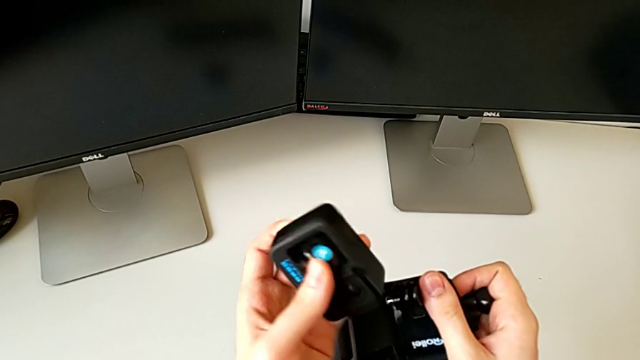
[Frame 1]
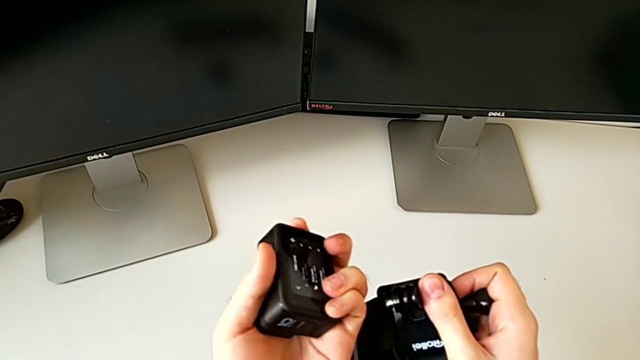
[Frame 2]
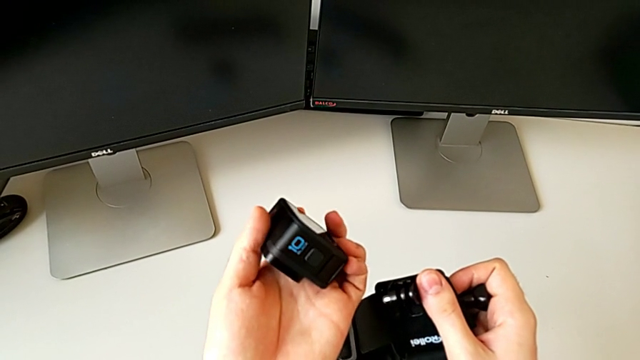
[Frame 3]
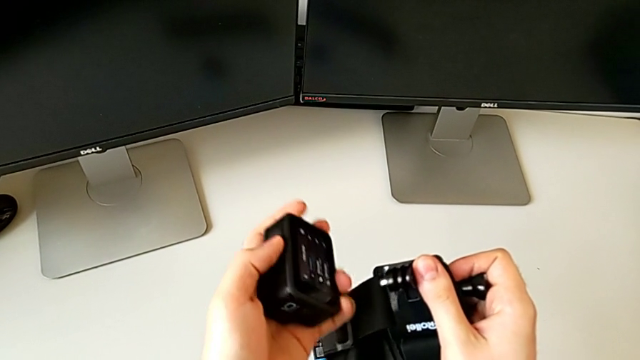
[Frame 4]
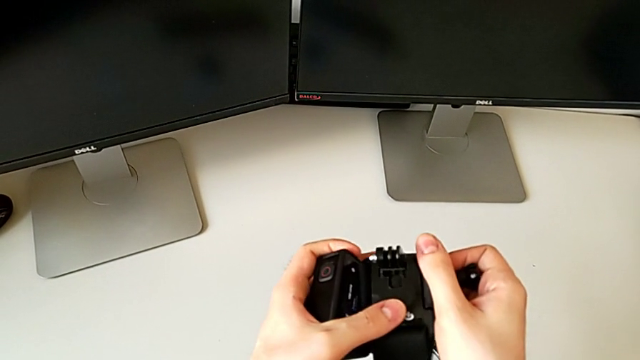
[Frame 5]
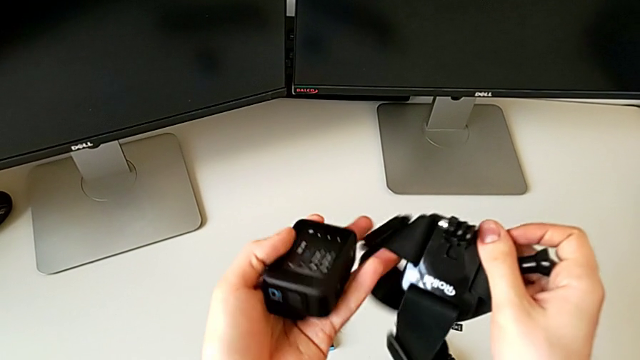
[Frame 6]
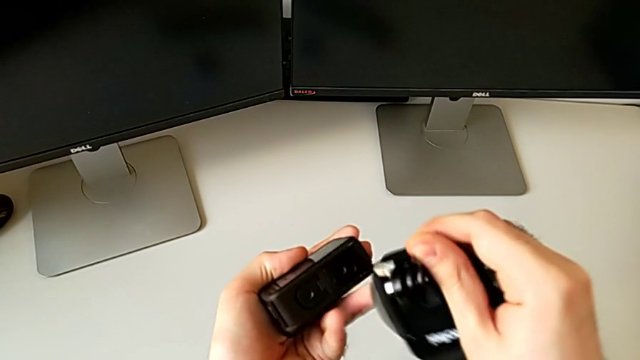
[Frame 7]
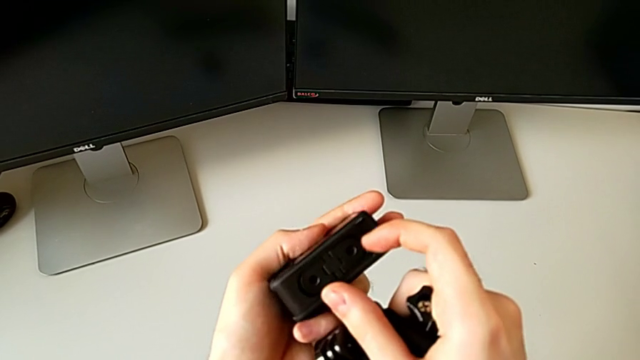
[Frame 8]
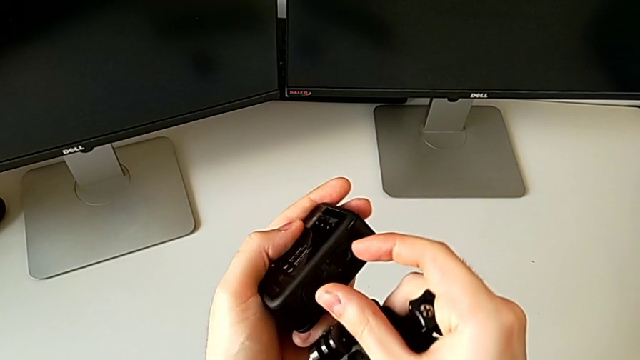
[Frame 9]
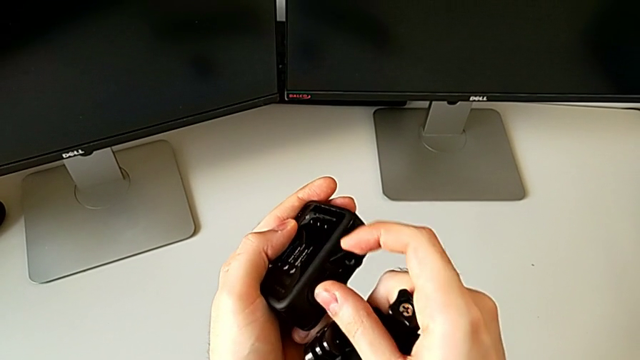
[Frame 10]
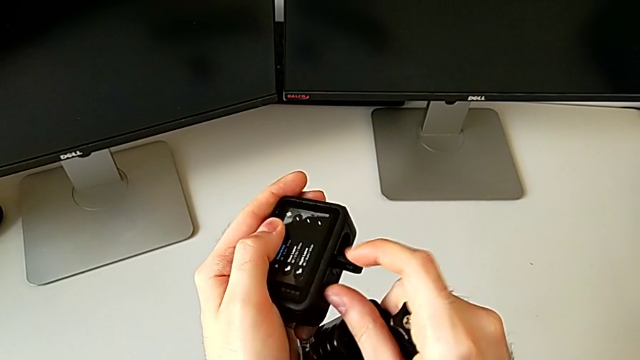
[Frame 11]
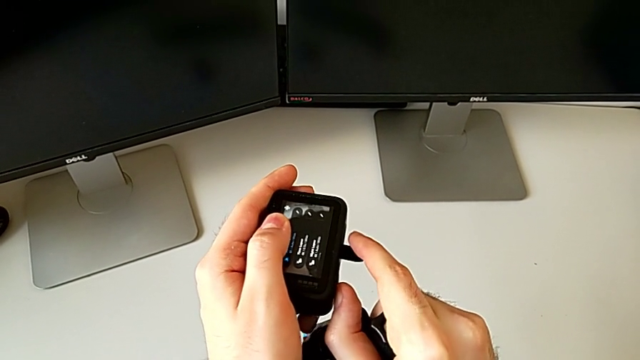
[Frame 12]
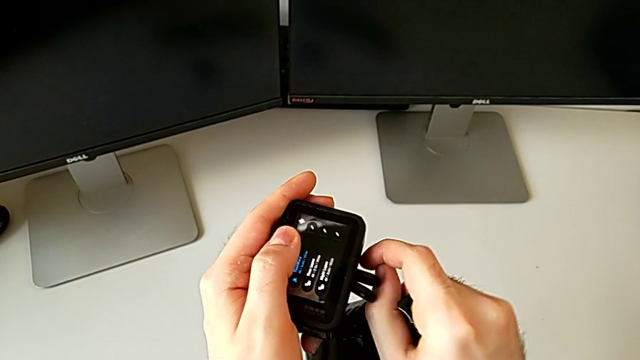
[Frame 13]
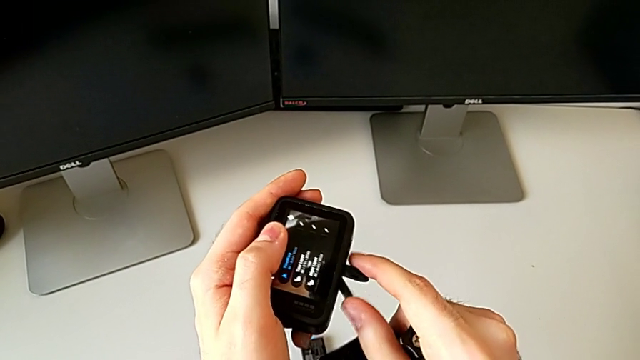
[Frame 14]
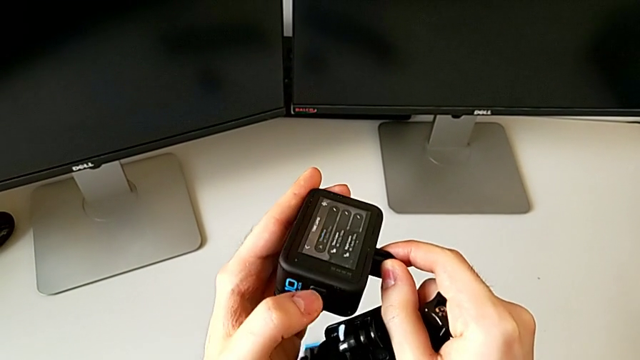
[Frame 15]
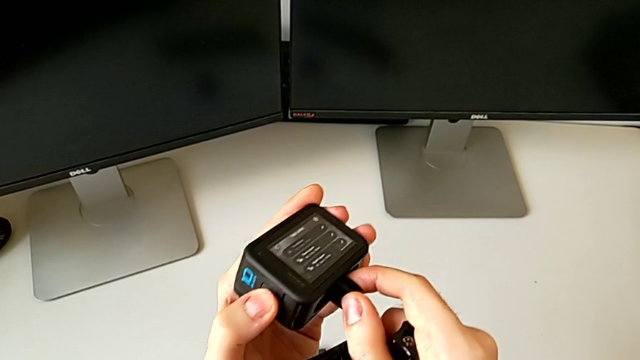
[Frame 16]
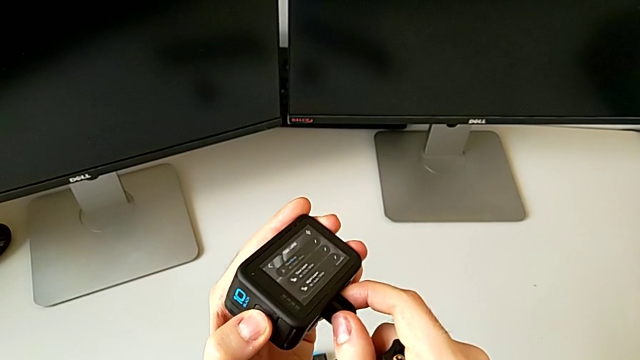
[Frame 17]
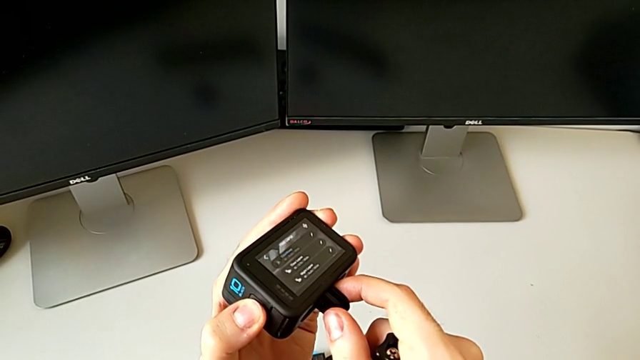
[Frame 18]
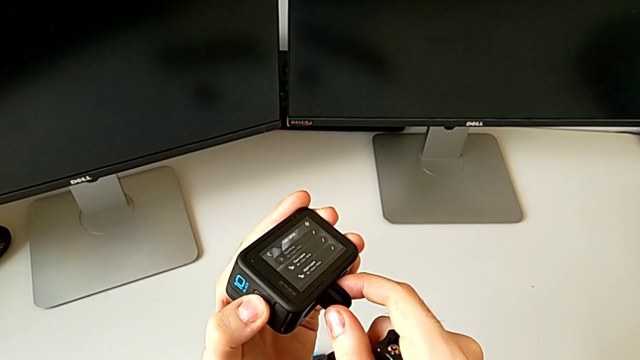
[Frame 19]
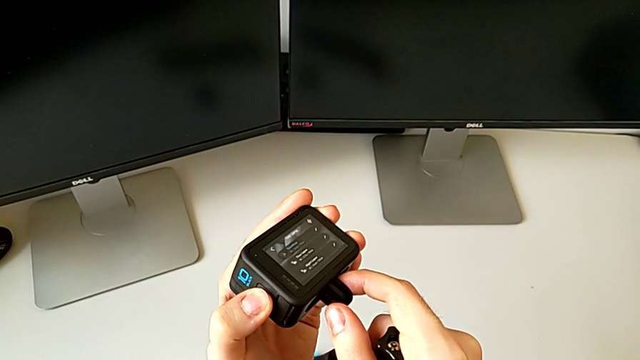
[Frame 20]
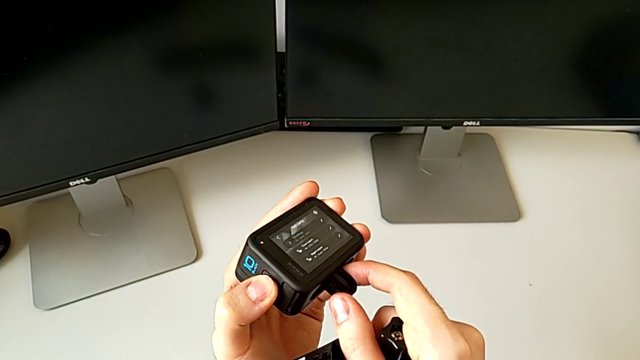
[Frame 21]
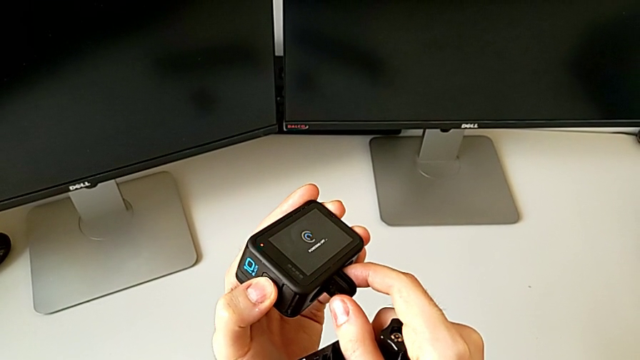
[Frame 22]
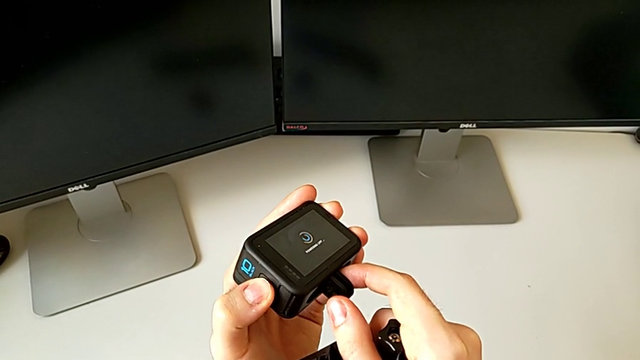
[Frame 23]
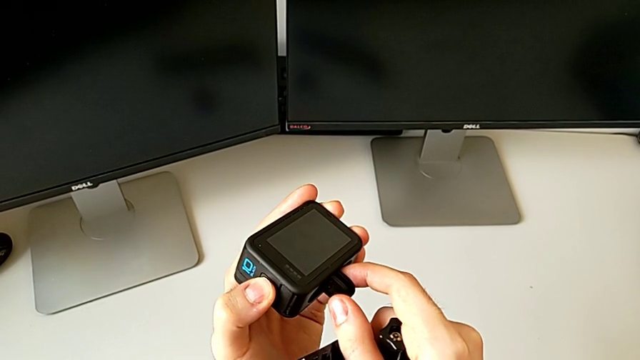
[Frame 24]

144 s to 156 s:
The camera wearer is assembling the GoPro on the strap mount. They inspect the GoPro, pull the little GoPro and turn off the black GoPro.

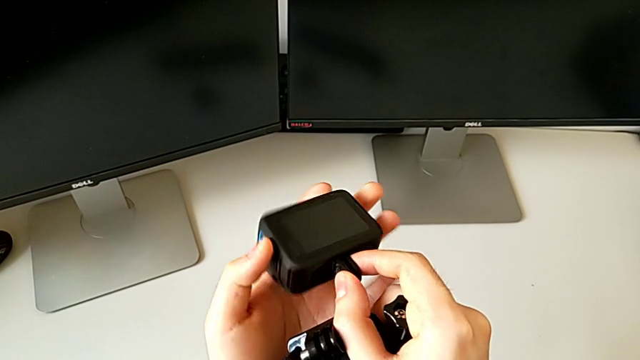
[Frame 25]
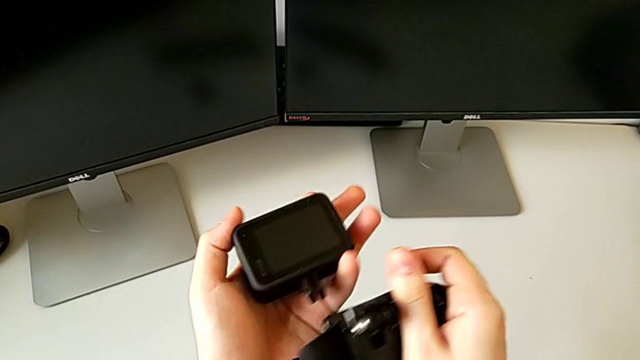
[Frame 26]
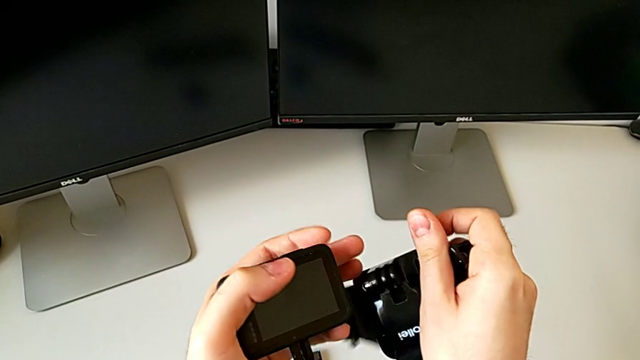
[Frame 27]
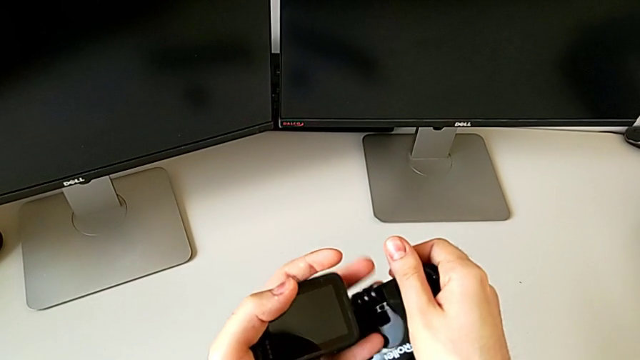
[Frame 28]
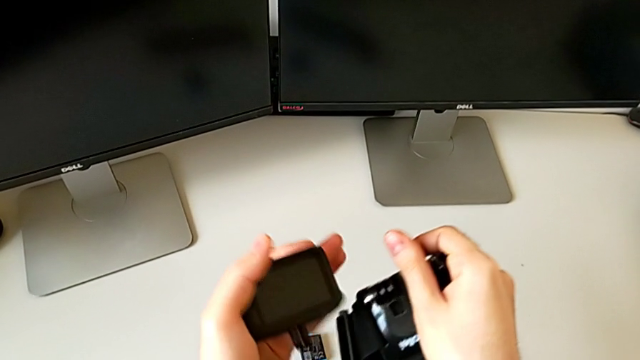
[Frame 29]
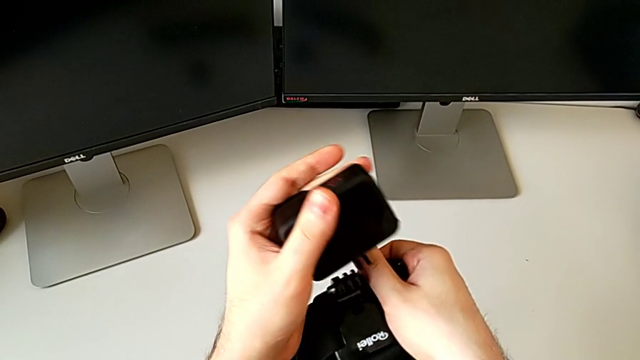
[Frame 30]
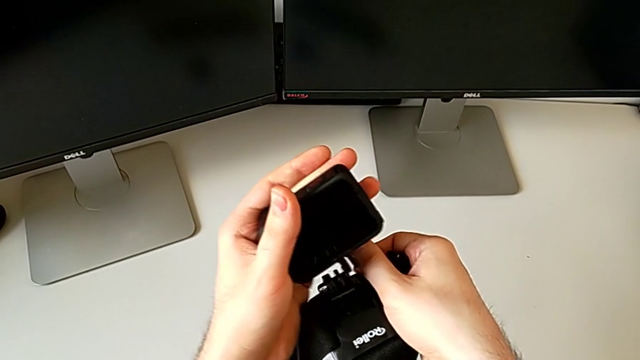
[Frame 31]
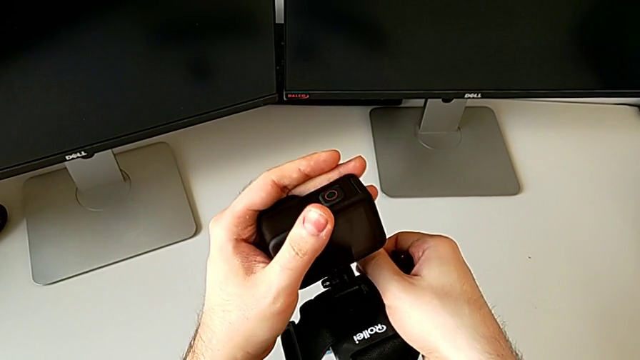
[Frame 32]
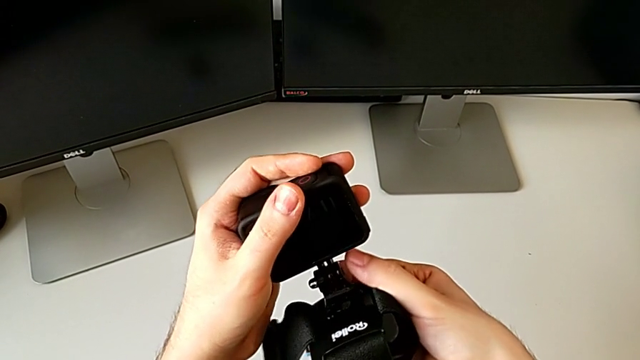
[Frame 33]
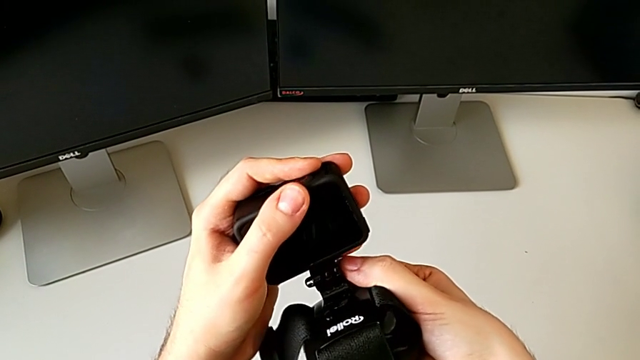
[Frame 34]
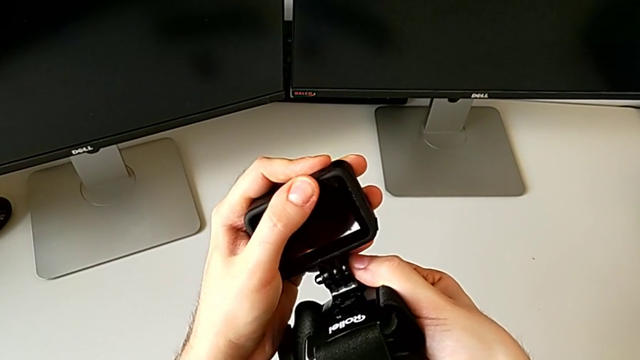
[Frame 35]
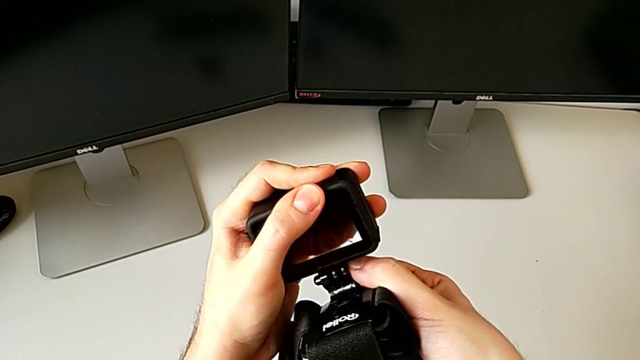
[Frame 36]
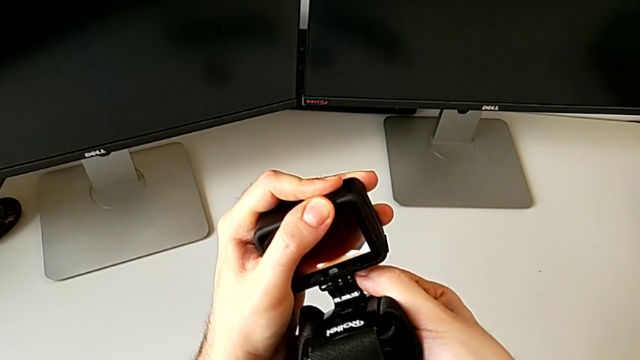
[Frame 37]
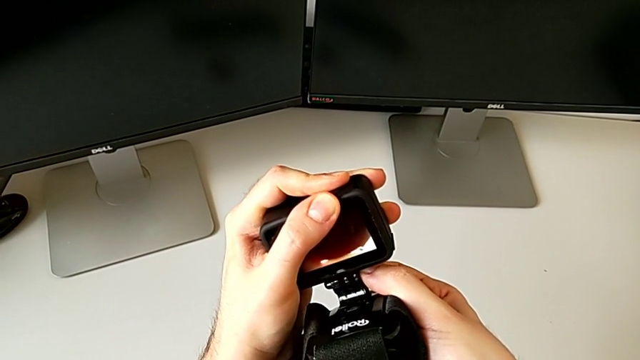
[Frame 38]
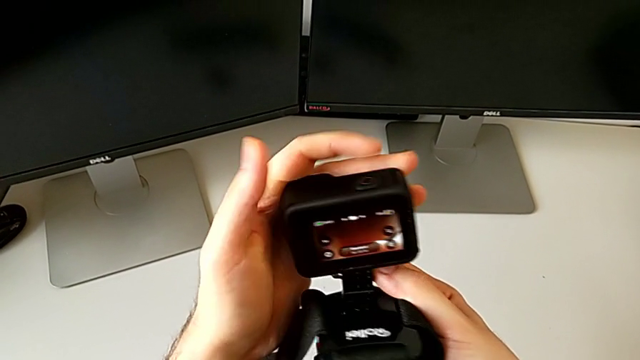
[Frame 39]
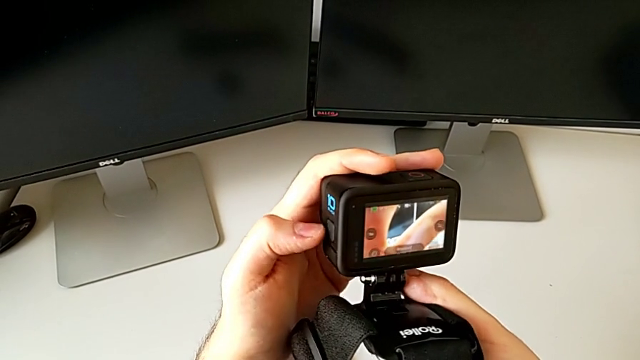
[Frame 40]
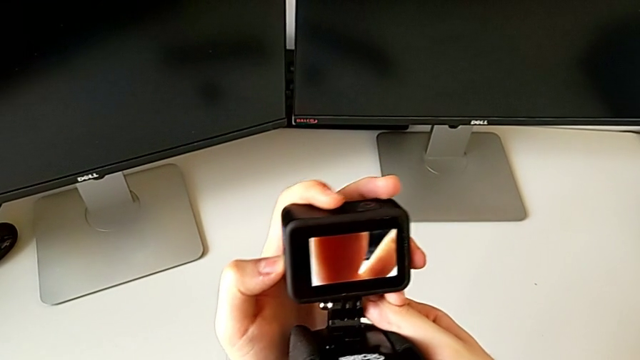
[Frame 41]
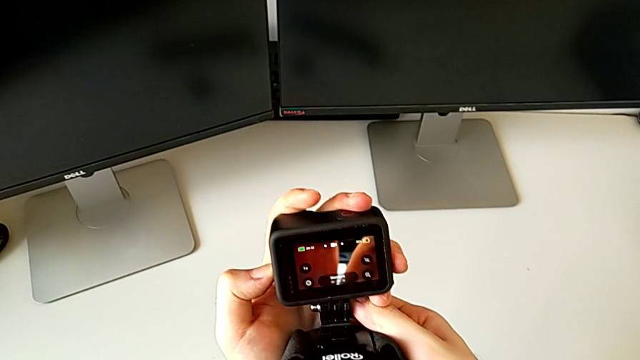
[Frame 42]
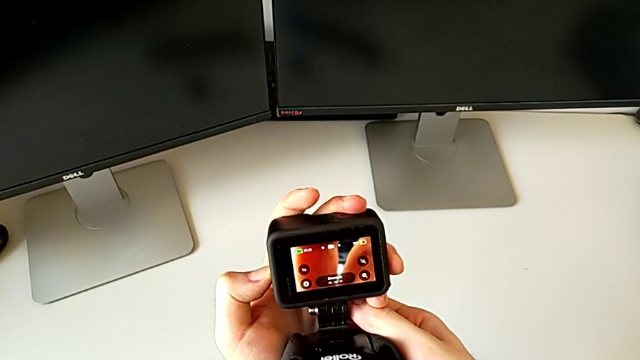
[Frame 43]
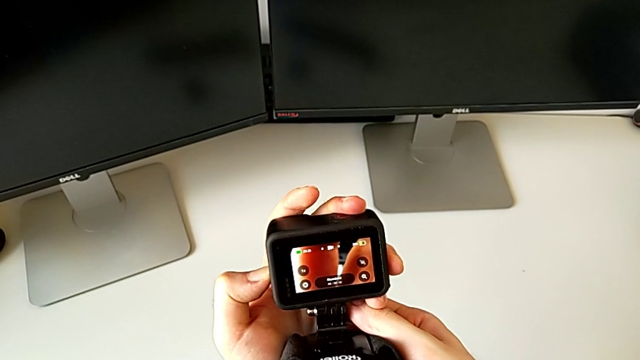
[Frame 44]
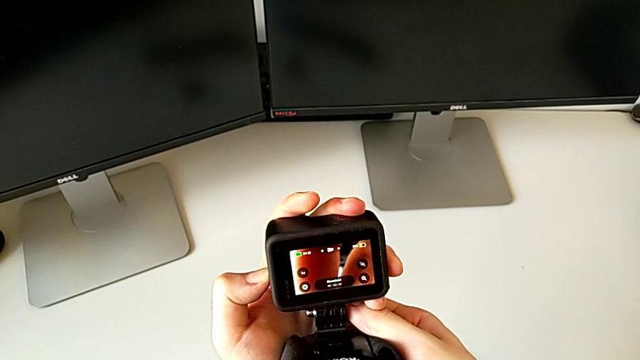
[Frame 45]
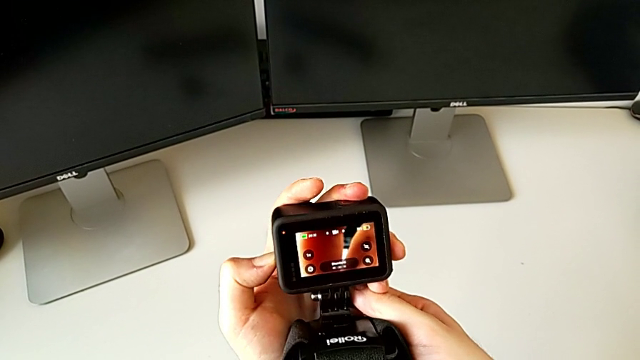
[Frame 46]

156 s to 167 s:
The camera wearer is assembling the GoPro on the strap mount. They place the black GoPro and begin to turn it off.
